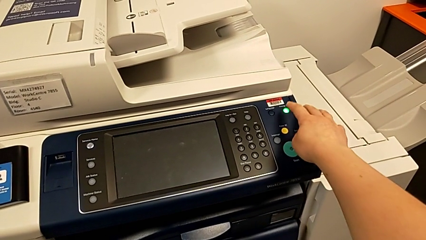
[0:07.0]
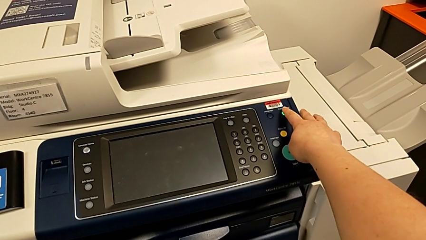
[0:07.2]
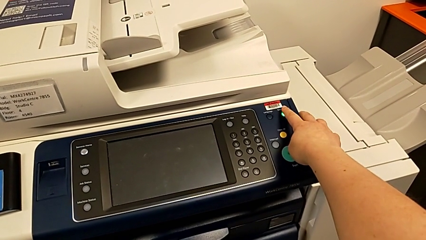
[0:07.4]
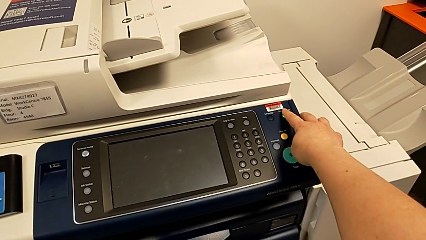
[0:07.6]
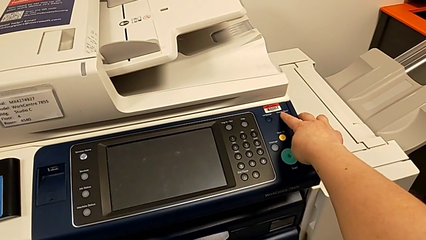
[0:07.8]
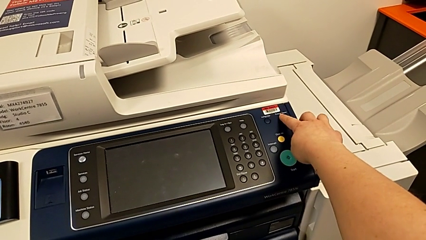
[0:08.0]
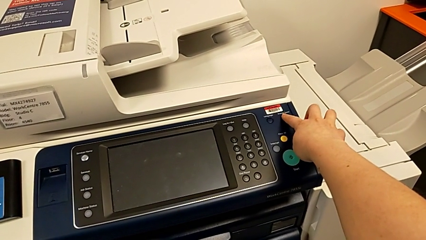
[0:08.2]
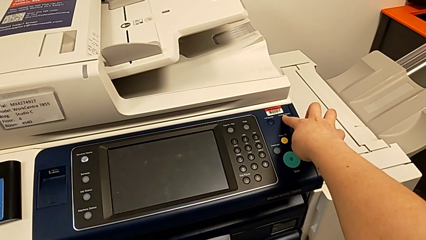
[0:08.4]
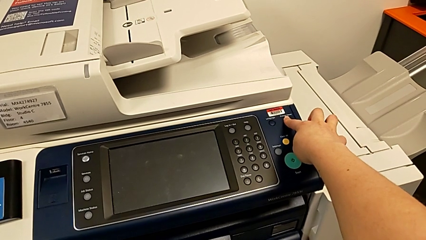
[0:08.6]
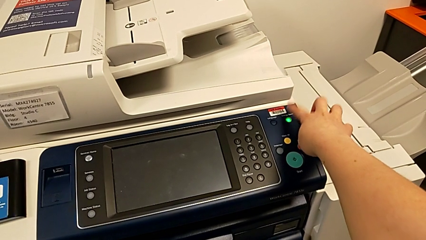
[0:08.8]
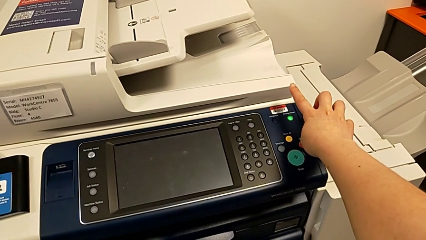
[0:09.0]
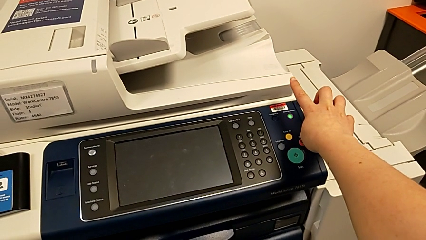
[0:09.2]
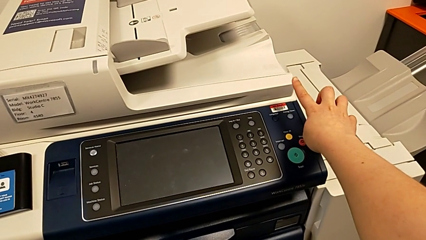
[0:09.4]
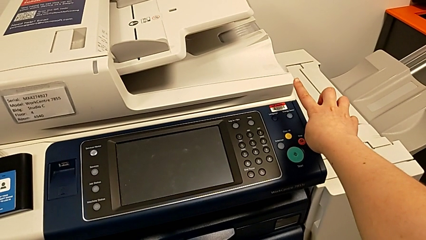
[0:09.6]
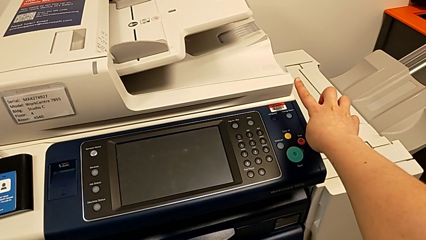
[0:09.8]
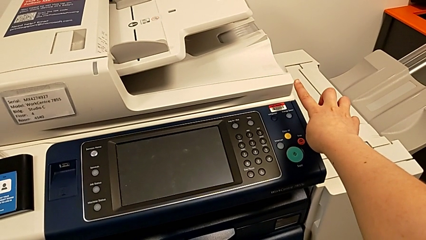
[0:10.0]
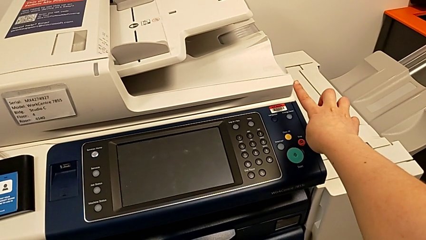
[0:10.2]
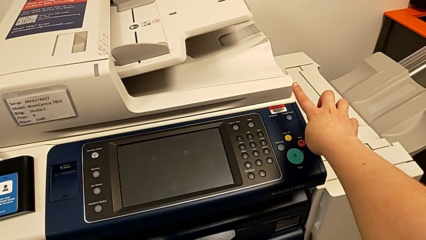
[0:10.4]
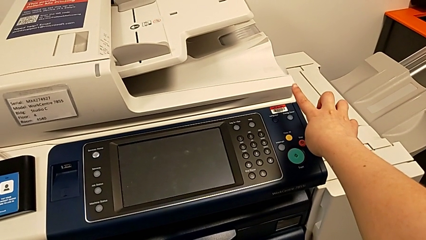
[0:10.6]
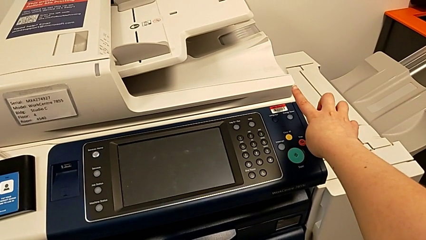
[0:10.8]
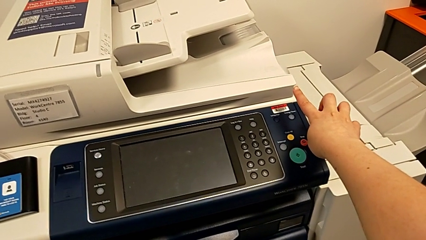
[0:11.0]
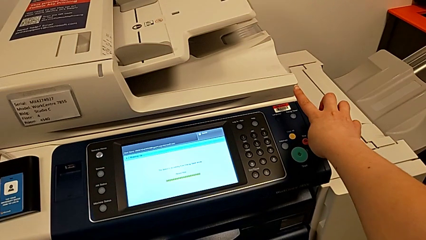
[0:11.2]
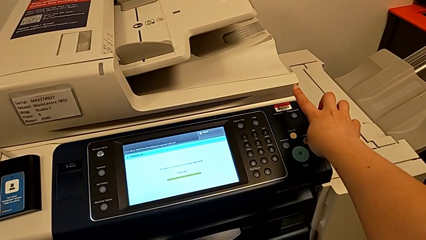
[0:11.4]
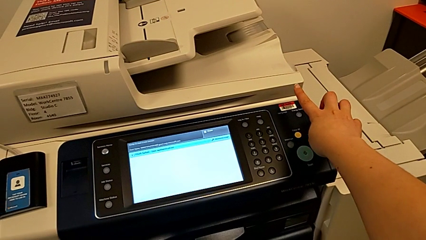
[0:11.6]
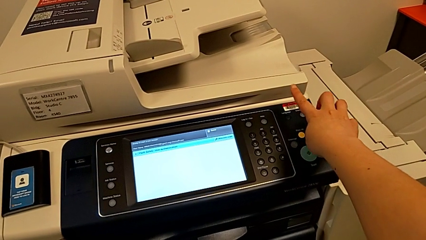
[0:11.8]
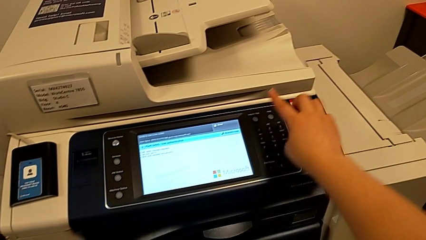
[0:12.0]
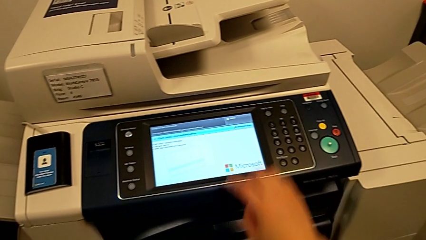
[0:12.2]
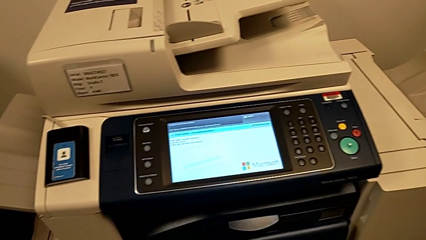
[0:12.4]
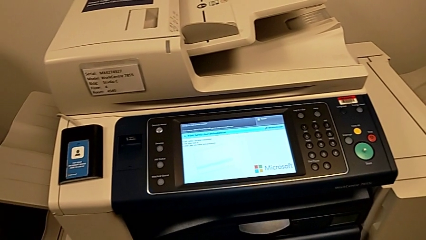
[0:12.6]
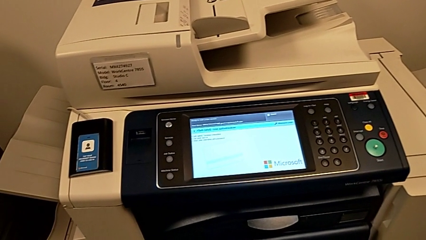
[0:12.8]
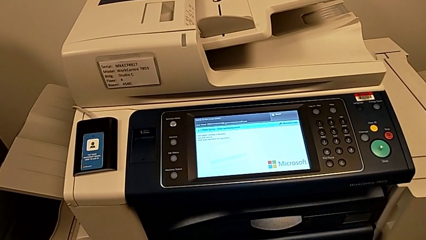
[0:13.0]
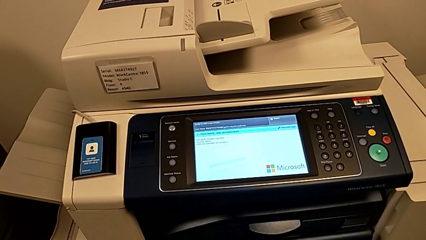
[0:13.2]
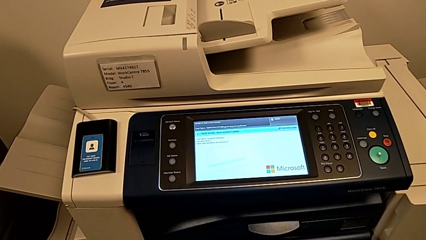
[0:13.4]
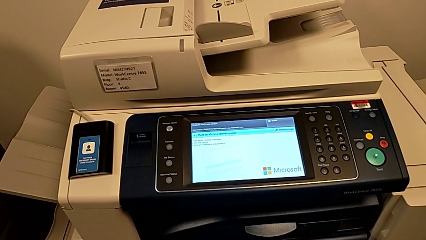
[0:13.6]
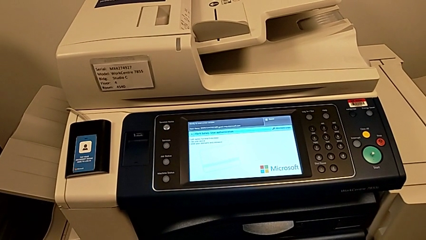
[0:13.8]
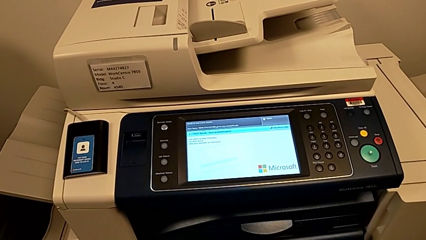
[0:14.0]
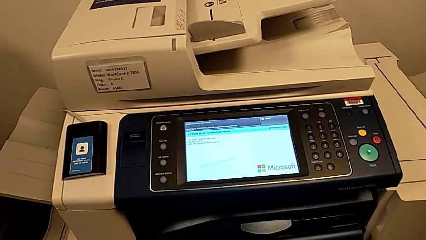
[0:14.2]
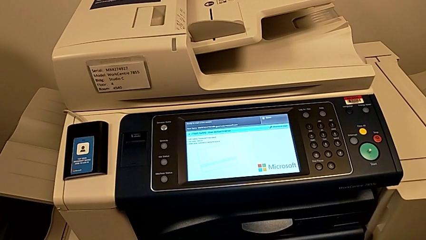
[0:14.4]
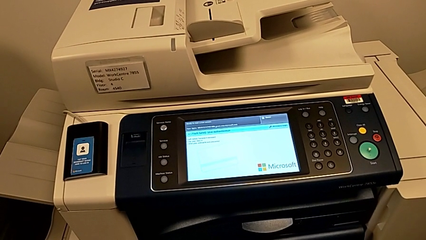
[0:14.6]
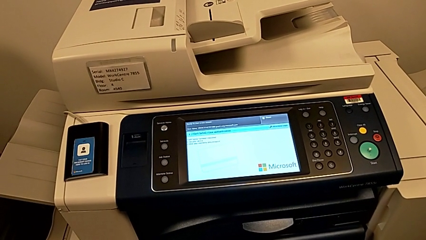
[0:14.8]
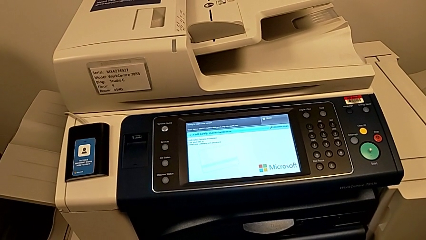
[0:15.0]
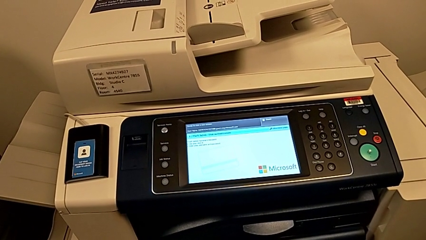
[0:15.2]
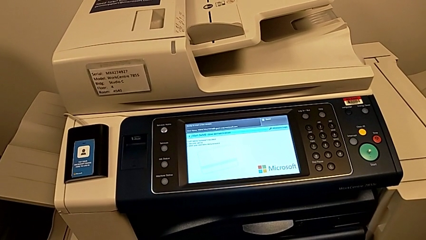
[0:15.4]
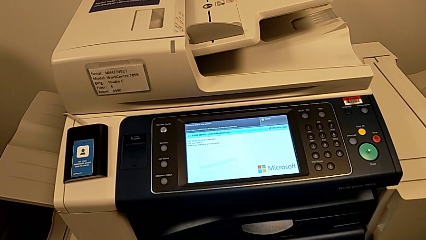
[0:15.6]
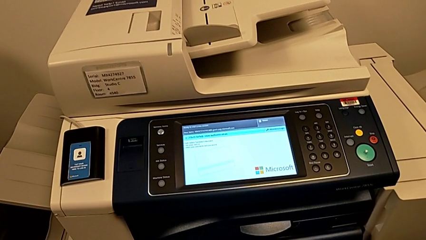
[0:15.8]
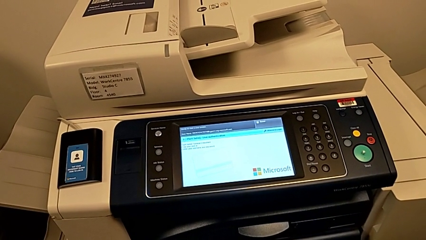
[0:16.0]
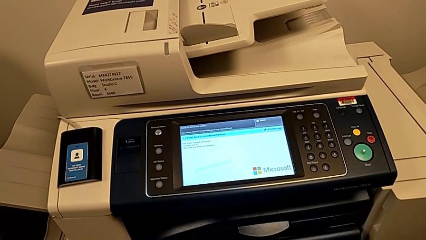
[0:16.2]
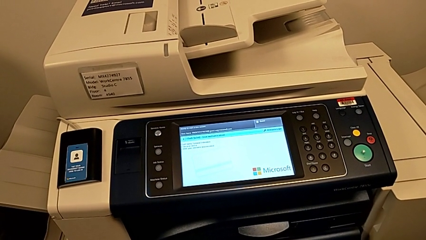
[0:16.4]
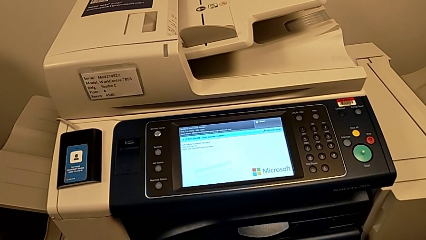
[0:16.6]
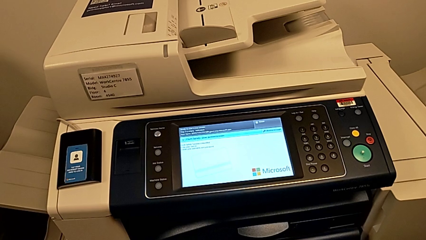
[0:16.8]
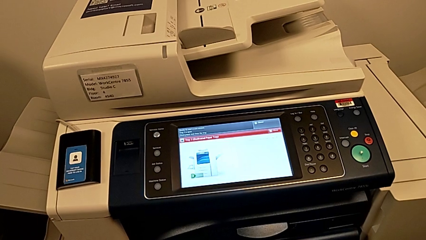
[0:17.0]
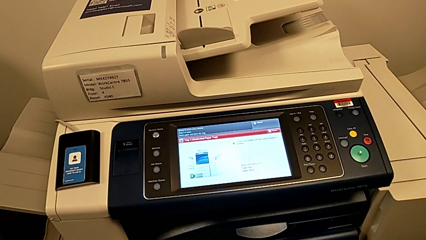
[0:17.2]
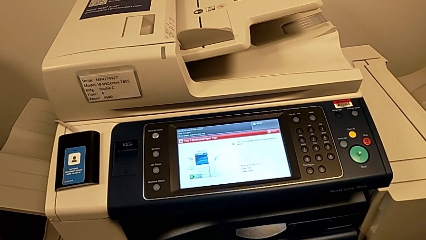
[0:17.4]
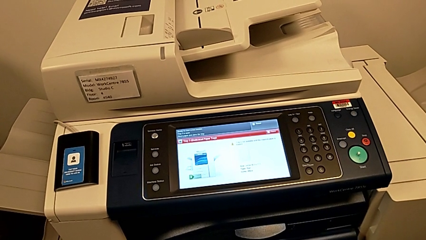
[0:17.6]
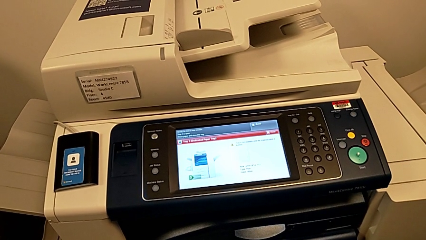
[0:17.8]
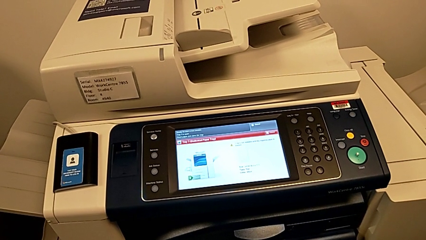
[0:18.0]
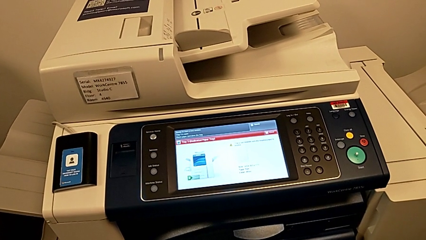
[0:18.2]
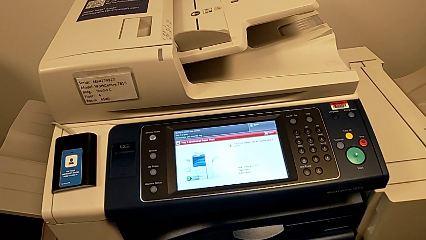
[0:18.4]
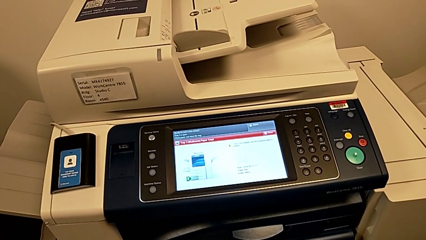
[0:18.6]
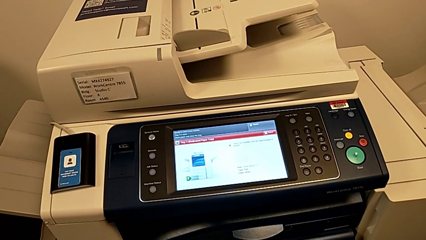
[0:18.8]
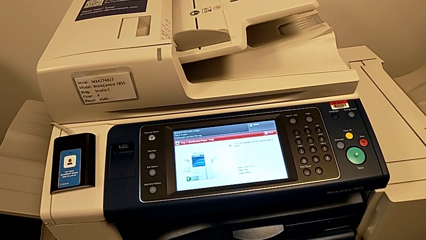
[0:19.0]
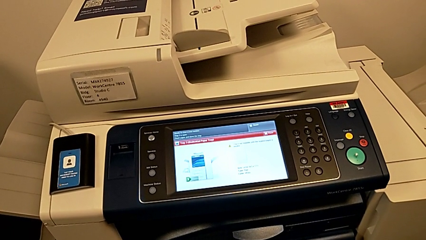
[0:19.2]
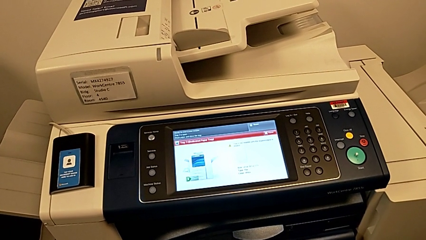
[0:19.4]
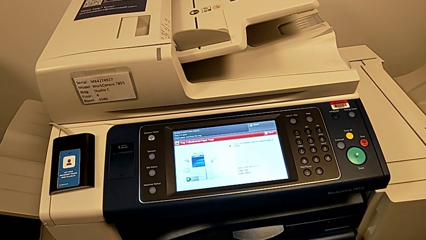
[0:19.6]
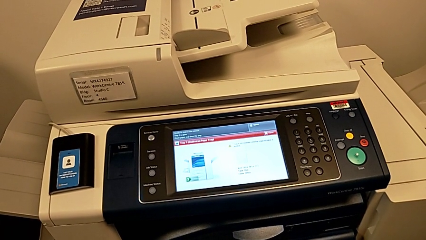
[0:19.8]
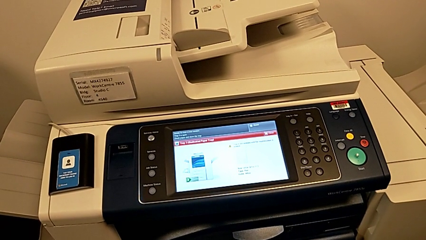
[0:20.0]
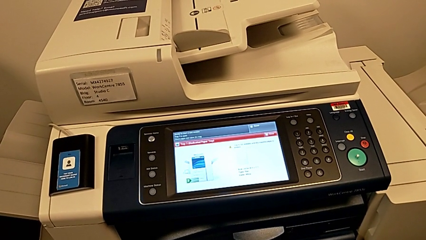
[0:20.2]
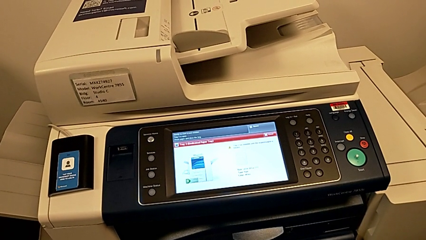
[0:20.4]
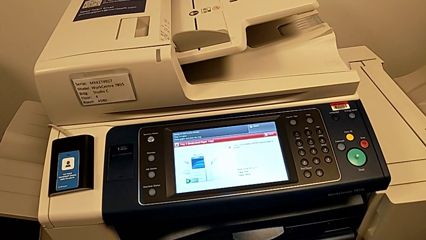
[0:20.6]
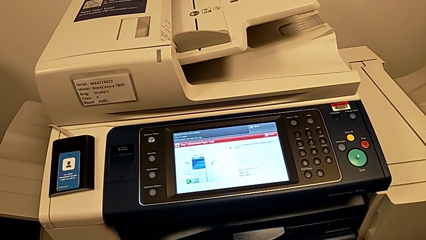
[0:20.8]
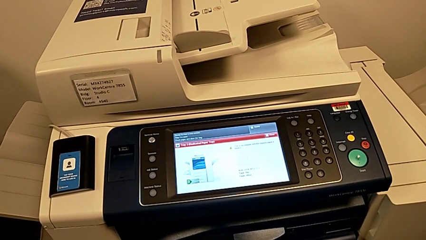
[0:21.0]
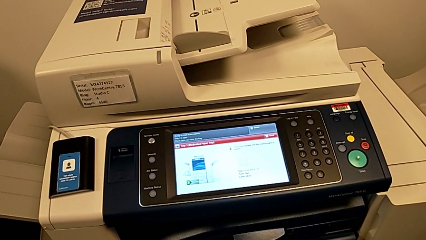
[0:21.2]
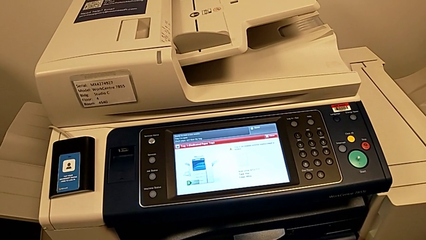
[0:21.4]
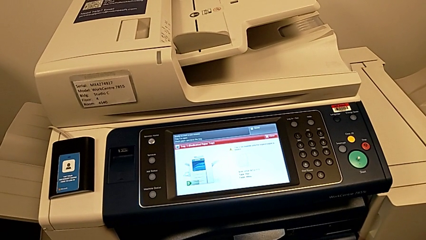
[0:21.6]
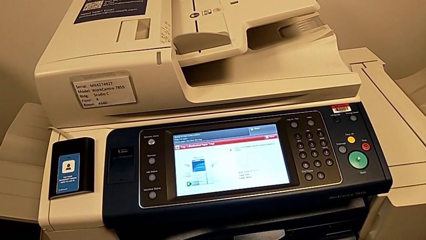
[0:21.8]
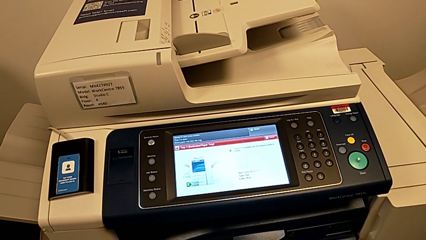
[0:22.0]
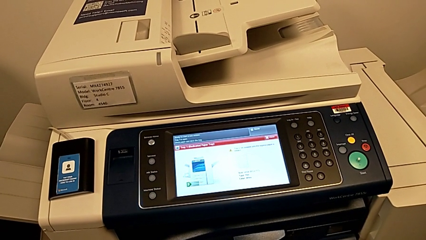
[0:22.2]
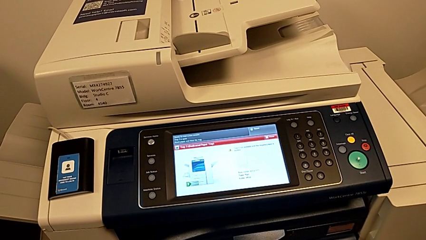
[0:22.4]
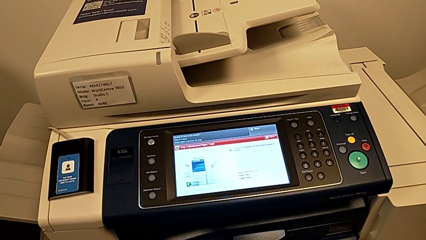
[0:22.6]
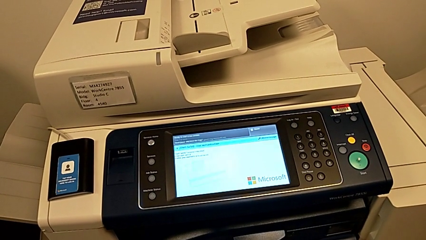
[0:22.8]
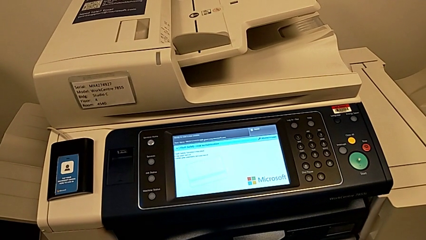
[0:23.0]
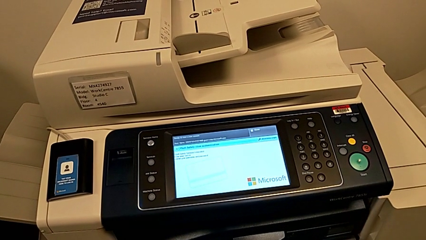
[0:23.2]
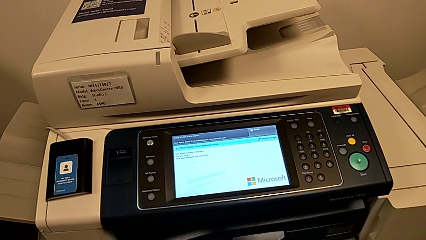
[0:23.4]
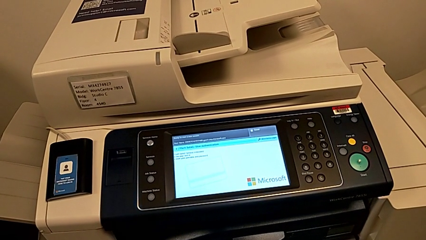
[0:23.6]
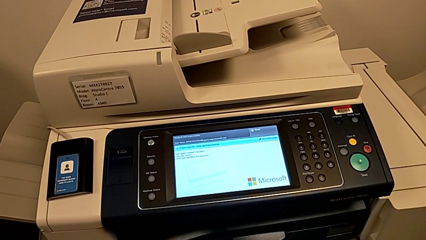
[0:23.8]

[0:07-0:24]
The camera wearer turns on the printer. They press the green button.
